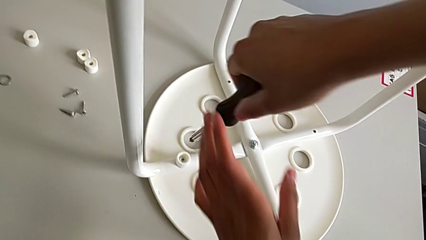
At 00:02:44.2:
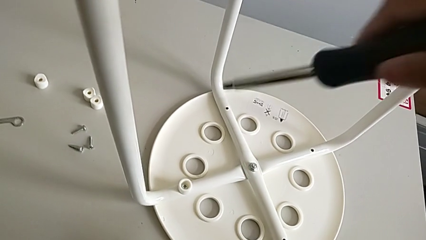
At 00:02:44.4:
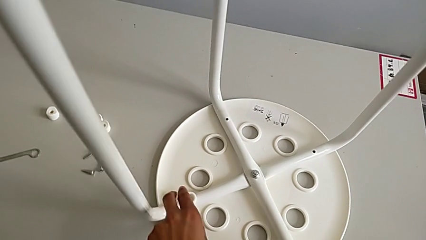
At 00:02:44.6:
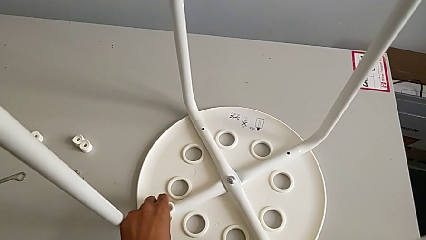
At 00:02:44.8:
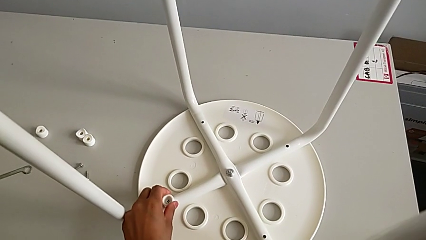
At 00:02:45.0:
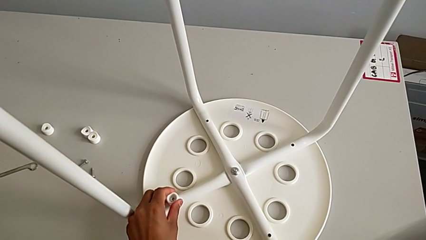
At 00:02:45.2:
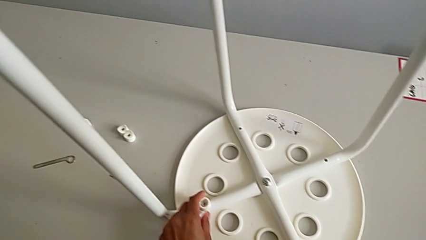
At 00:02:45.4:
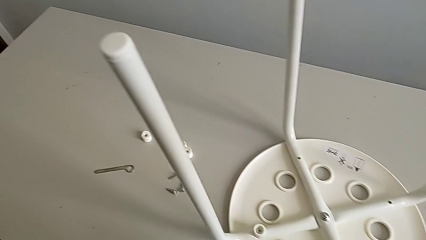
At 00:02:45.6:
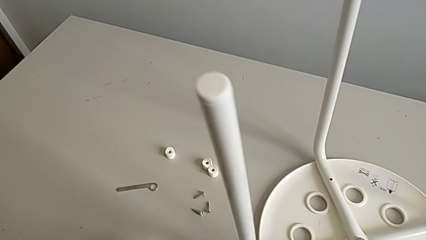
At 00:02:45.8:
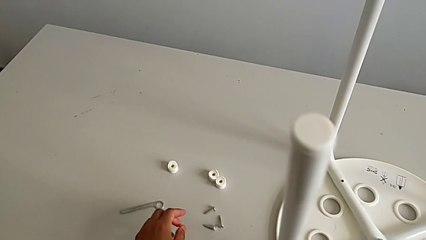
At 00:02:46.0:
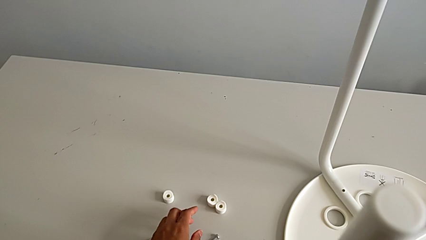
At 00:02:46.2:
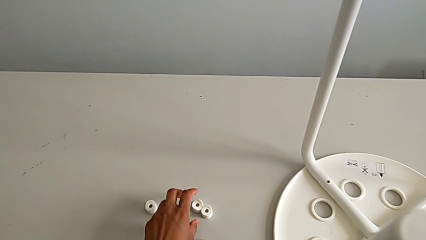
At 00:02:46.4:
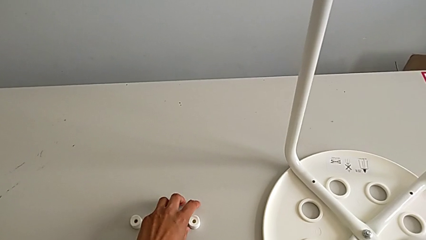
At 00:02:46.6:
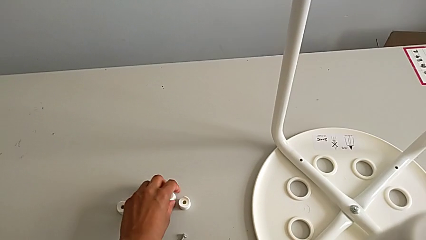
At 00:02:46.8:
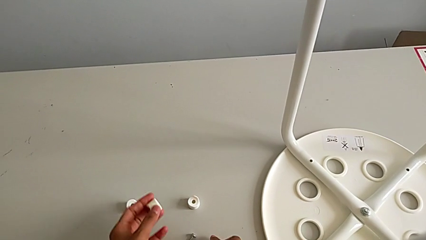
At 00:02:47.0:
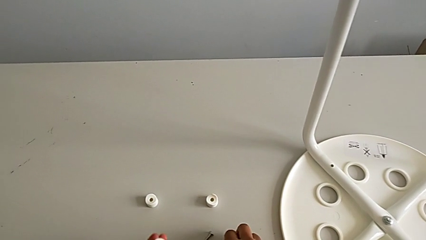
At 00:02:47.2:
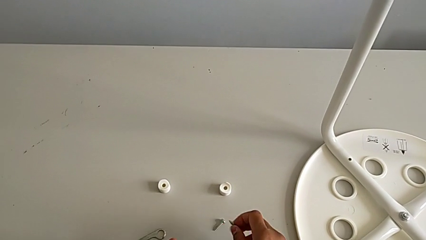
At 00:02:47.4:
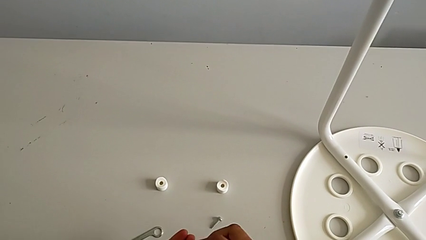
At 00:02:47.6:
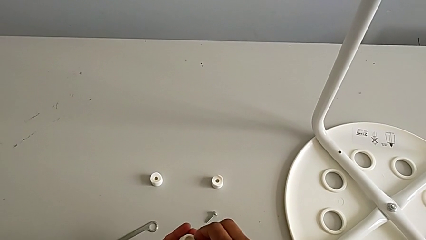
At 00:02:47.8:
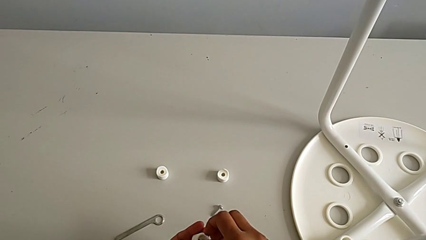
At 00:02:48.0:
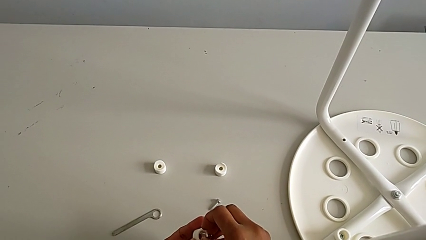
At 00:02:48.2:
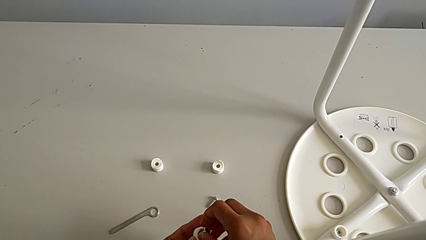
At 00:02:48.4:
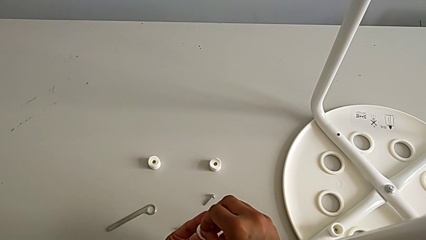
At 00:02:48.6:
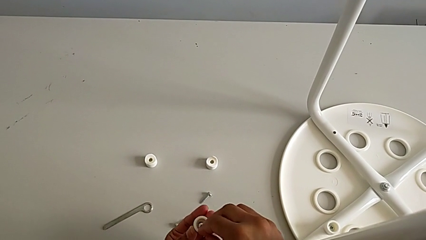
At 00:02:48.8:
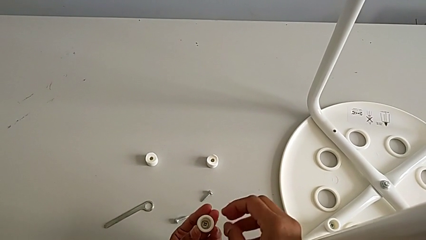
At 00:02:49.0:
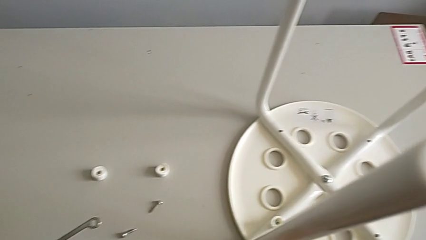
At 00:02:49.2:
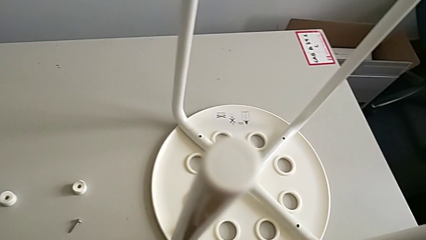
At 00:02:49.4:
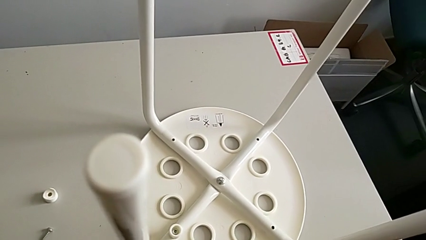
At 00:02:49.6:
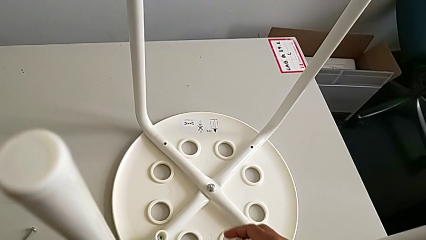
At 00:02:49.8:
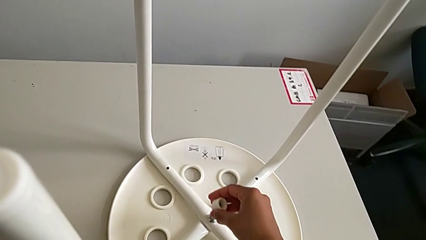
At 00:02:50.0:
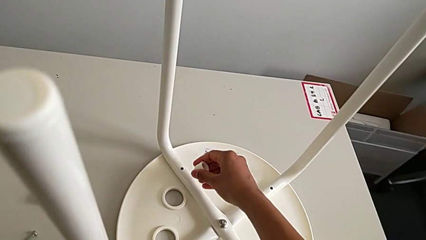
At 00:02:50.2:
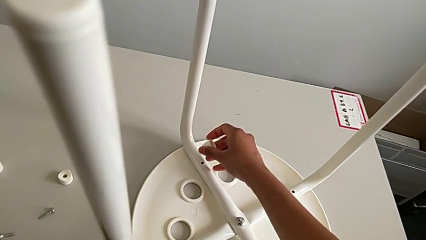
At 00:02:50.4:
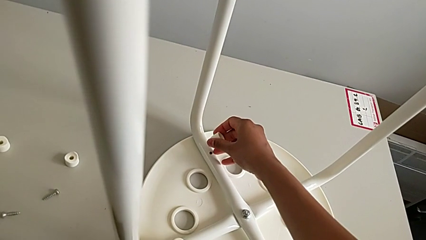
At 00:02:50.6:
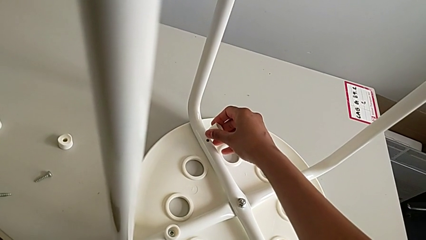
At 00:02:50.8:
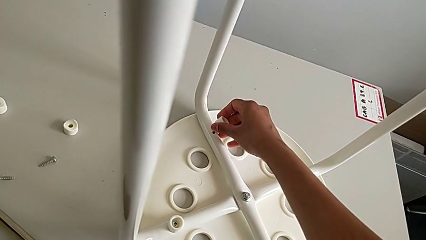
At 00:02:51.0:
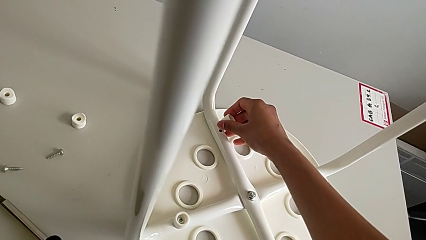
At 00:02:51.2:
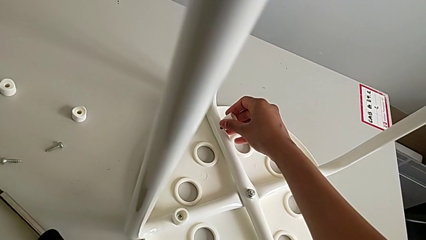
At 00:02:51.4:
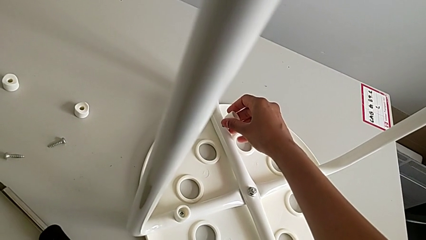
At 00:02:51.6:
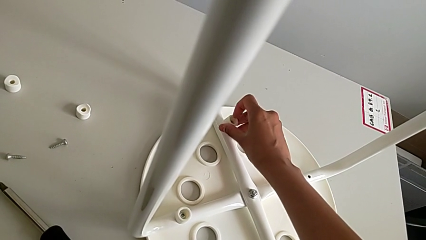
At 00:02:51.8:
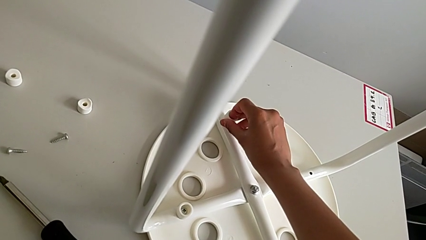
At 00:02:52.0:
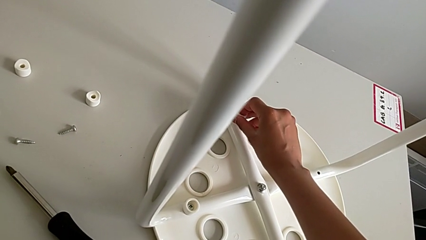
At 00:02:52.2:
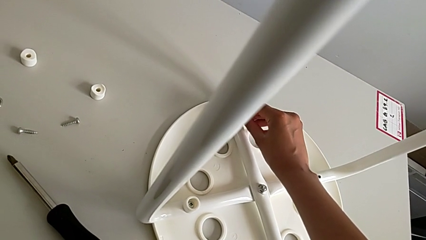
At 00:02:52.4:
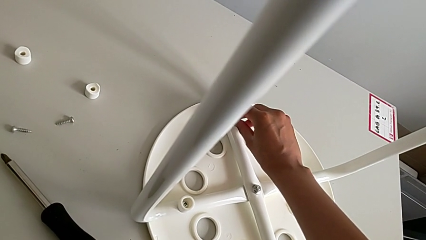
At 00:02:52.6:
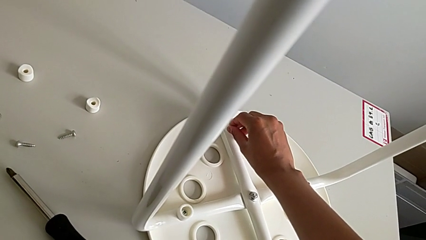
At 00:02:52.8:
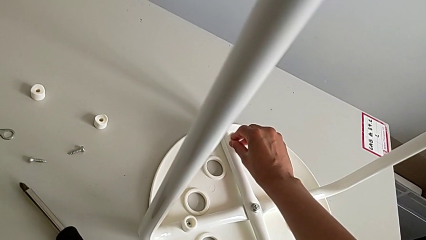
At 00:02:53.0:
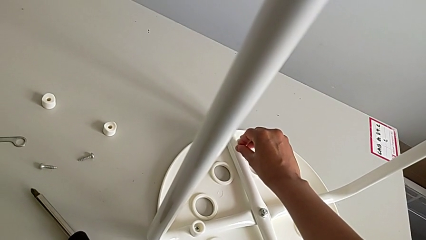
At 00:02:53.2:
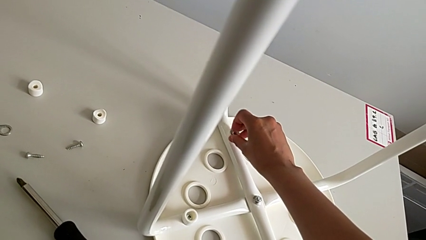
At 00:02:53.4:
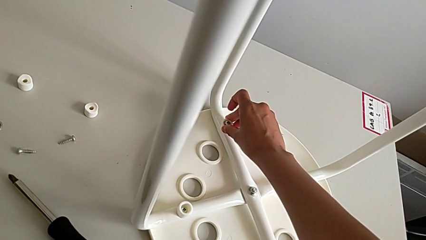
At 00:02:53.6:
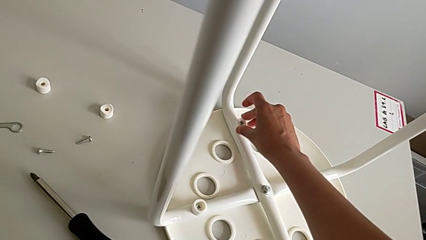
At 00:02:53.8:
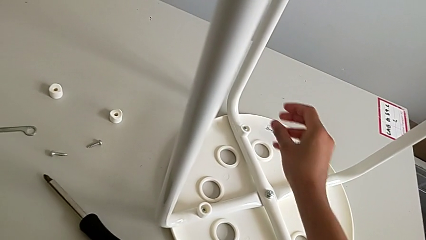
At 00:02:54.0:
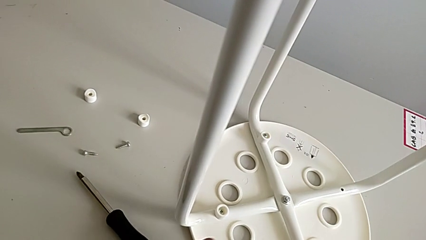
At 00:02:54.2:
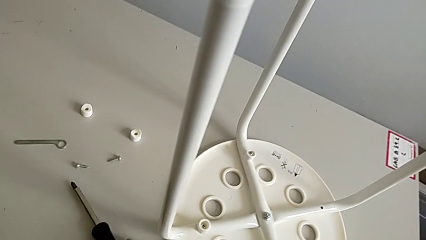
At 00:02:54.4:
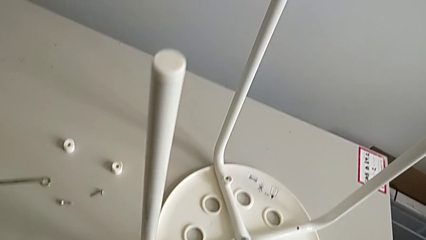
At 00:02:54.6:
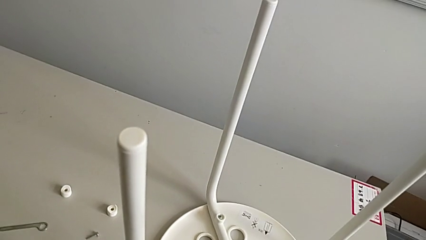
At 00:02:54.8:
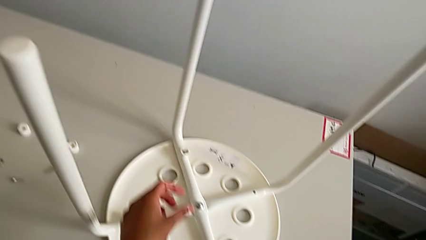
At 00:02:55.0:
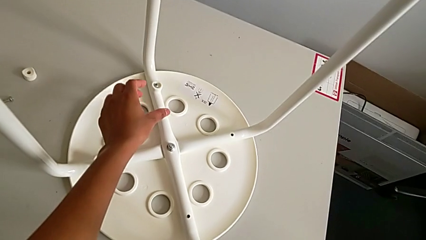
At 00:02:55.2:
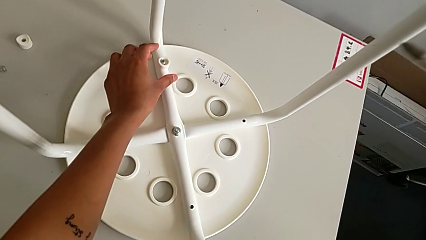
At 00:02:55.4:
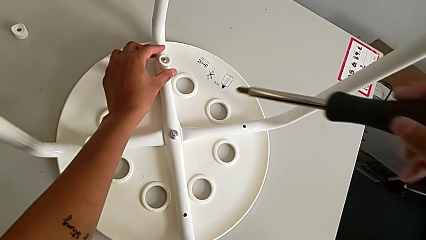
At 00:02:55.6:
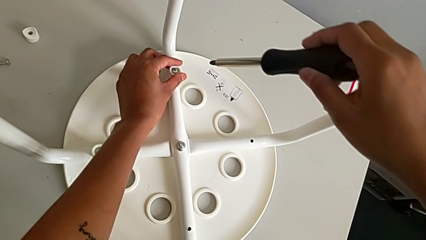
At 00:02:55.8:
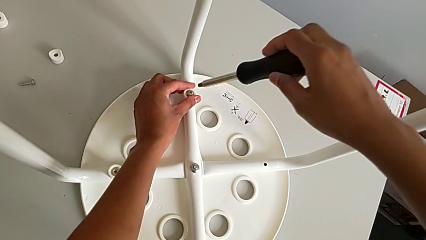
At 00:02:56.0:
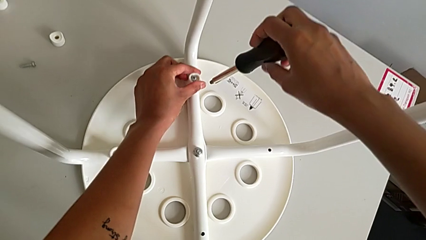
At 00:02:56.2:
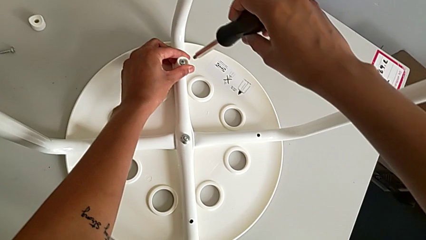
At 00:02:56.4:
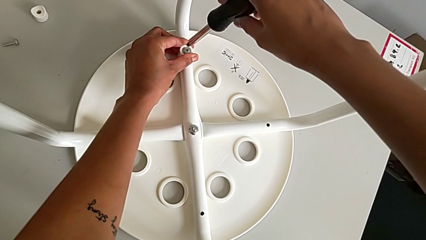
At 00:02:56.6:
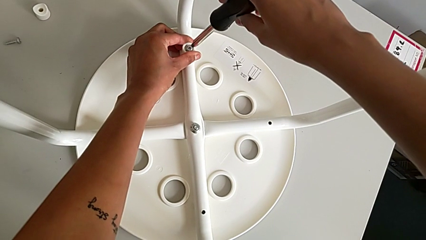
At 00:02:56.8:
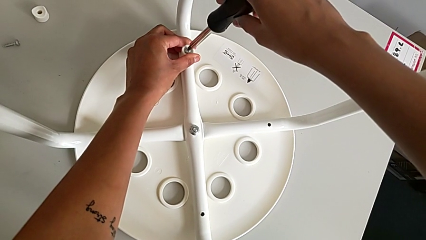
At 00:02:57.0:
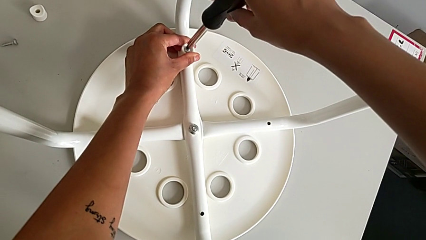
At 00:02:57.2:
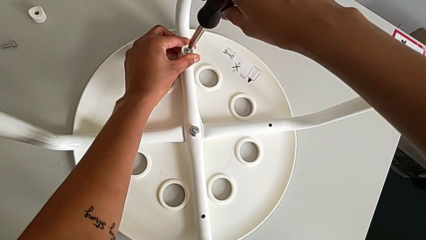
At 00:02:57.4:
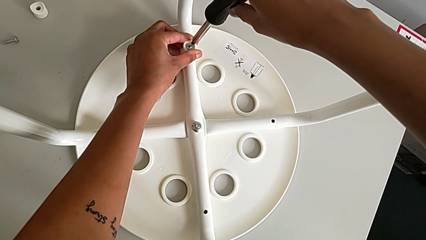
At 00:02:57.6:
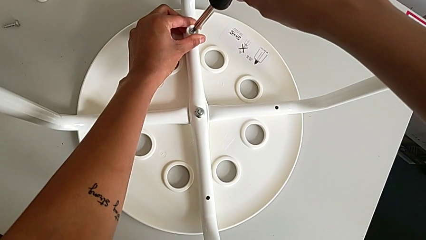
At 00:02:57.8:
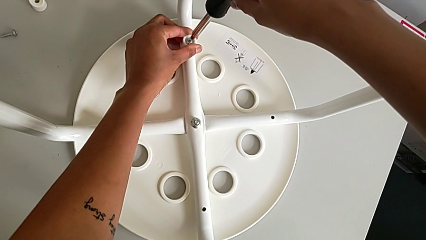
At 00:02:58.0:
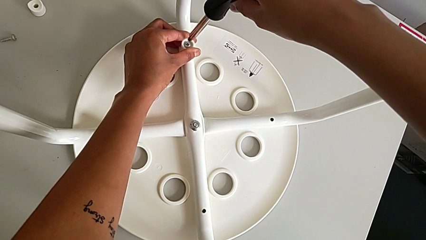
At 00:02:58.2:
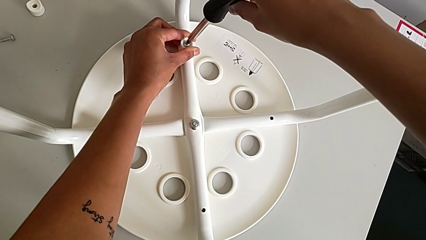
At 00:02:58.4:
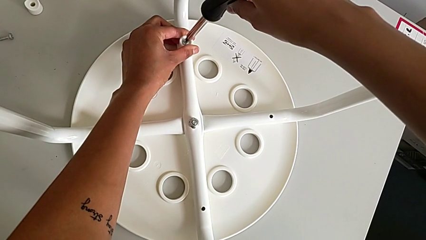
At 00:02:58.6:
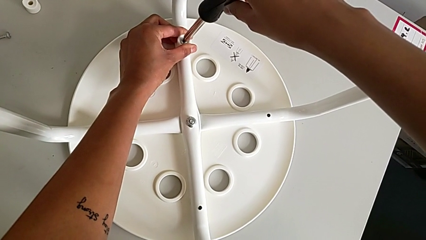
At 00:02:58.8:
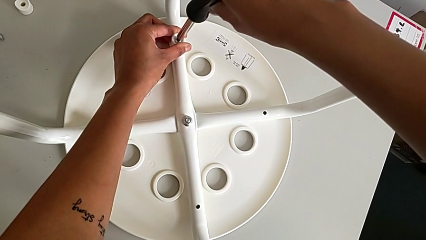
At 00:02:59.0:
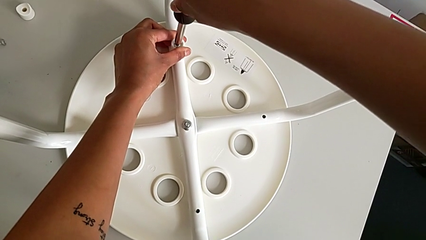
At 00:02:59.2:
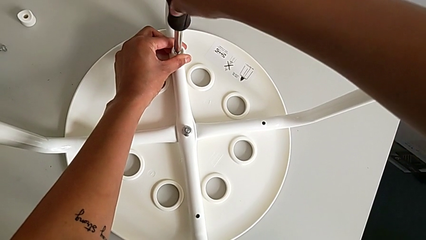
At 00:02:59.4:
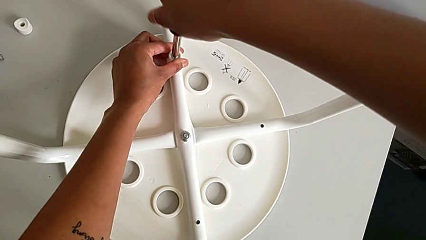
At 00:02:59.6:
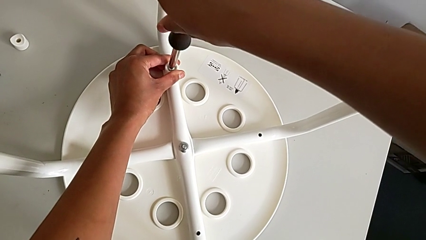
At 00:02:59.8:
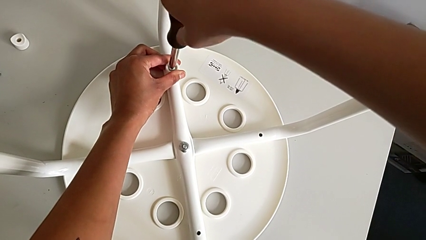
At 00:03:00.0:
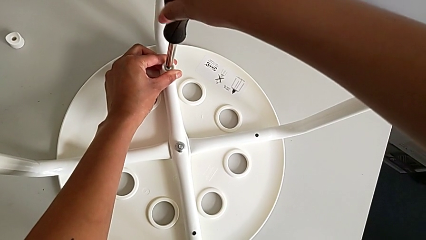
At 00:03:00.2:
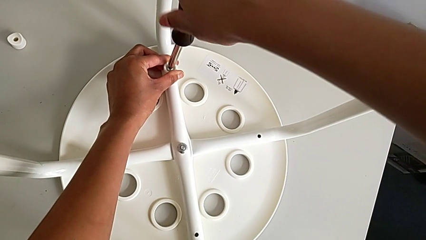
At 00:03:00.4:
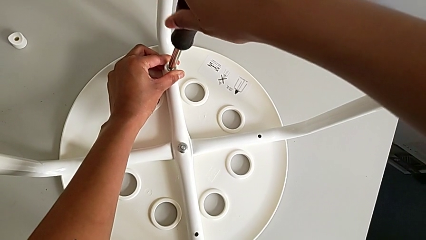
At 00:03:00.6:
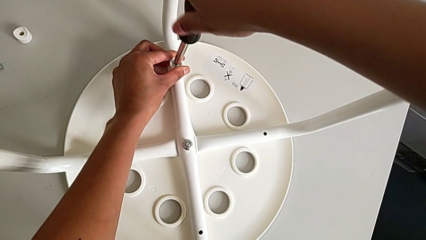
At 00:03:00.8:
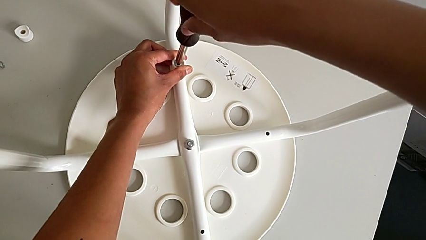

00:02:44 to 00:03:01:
The camera wearer is assembling a white tray. They withdraw the screwdriver, grab the washer, grab the second washer, insert the screw, insert the second screw, grab the screwdriver, insert it and begin to screw the screw.
